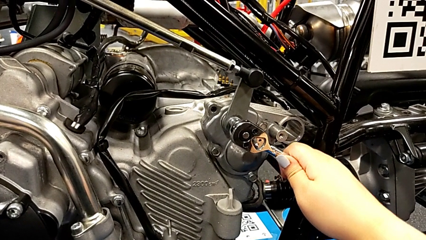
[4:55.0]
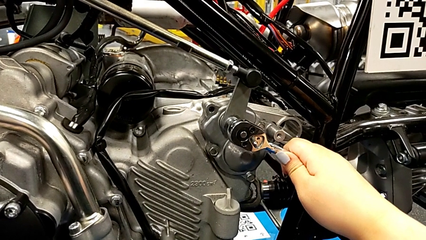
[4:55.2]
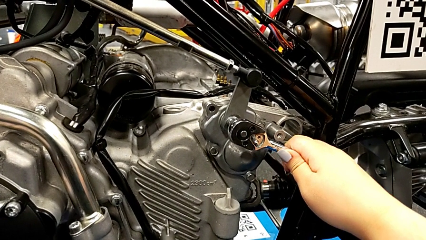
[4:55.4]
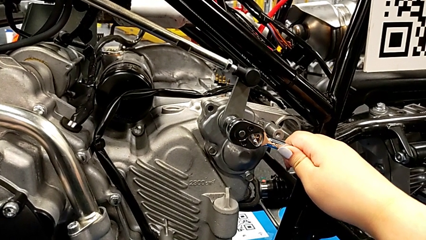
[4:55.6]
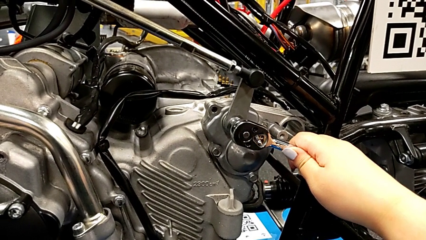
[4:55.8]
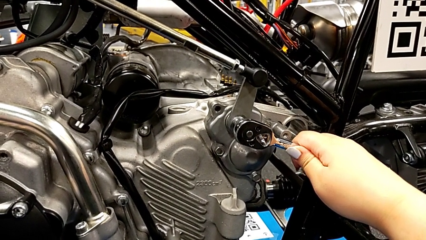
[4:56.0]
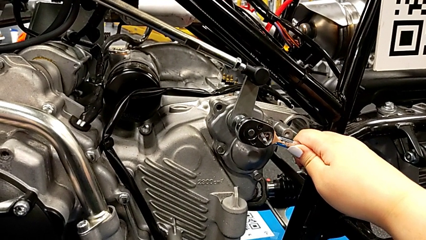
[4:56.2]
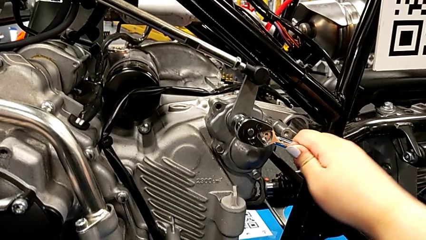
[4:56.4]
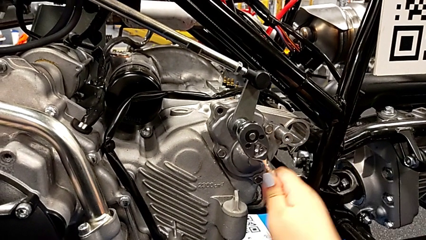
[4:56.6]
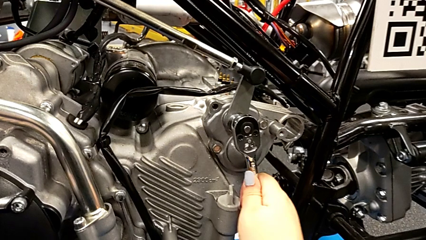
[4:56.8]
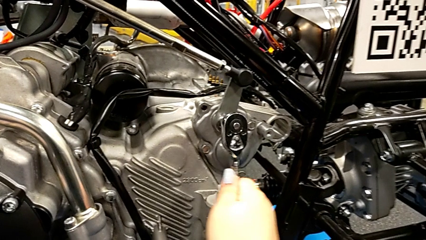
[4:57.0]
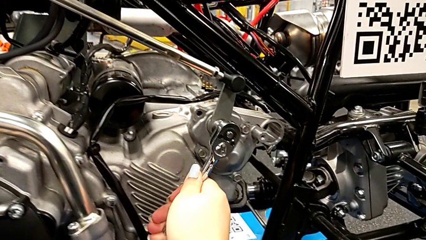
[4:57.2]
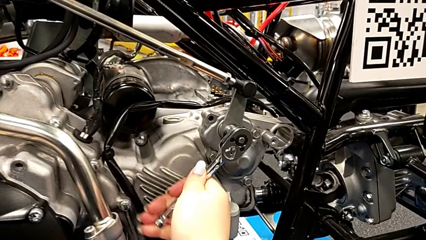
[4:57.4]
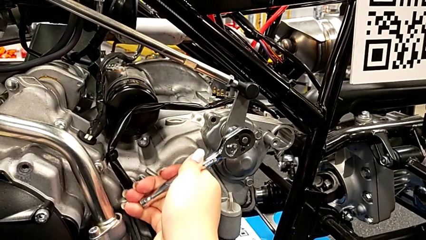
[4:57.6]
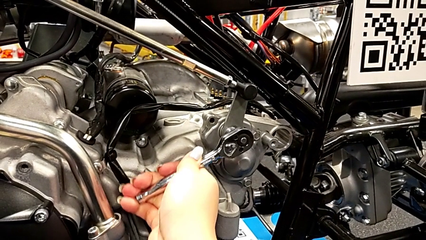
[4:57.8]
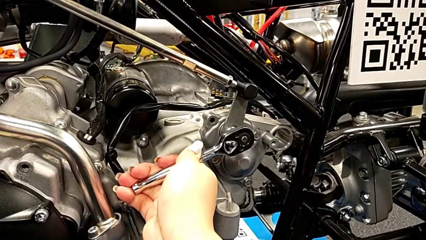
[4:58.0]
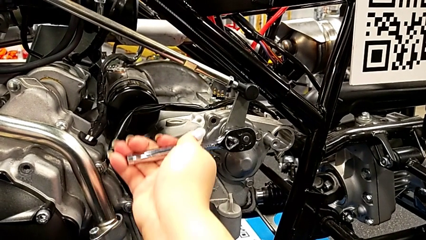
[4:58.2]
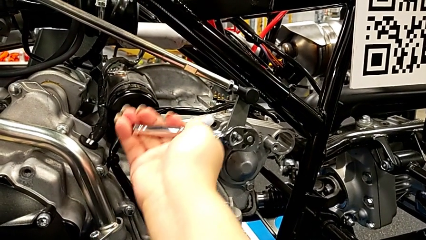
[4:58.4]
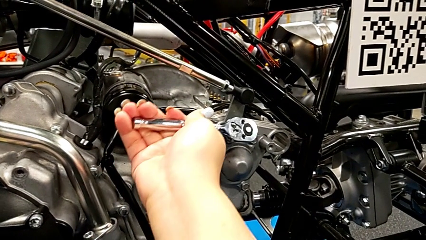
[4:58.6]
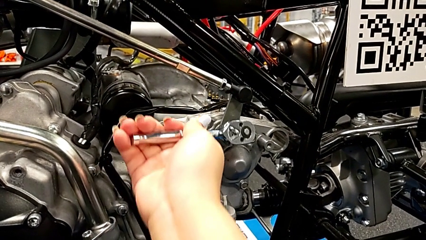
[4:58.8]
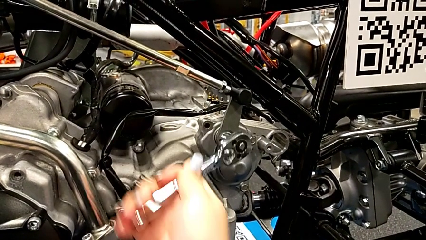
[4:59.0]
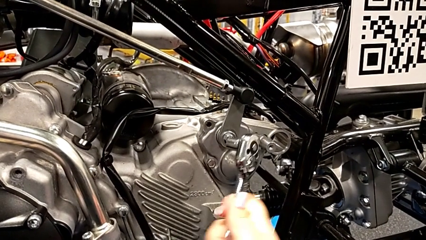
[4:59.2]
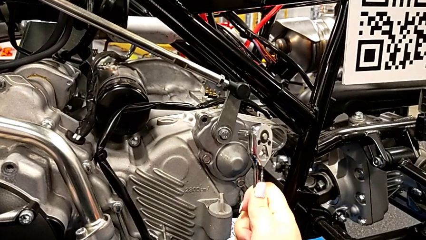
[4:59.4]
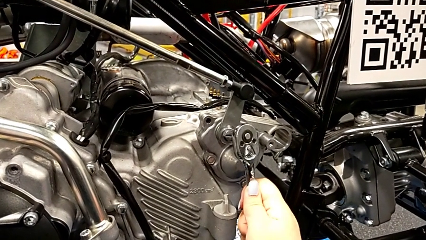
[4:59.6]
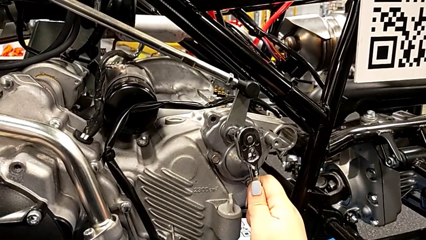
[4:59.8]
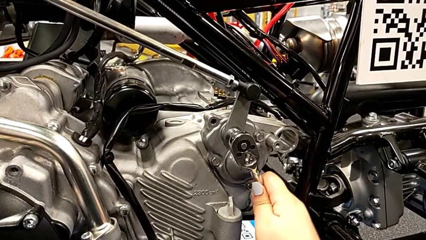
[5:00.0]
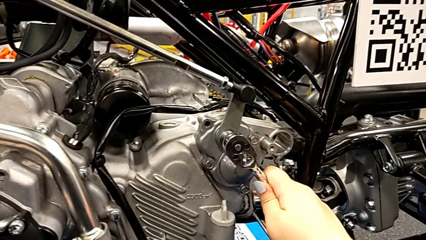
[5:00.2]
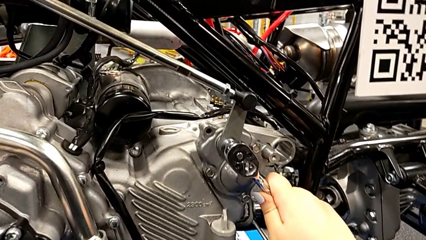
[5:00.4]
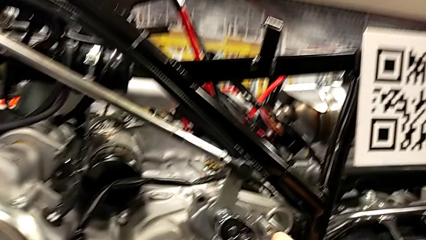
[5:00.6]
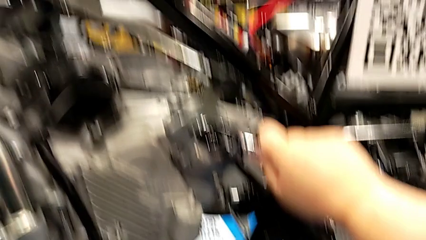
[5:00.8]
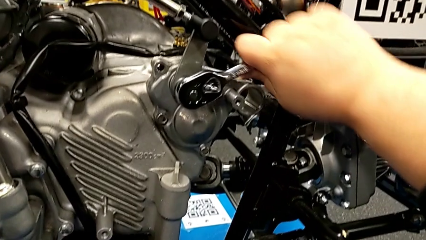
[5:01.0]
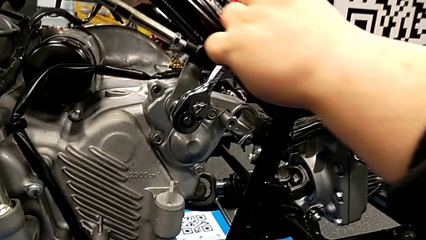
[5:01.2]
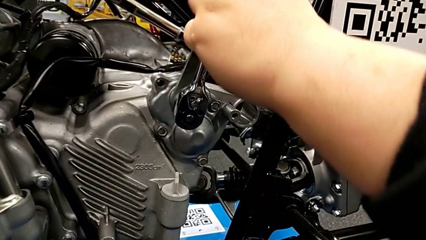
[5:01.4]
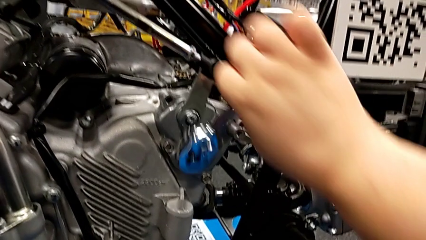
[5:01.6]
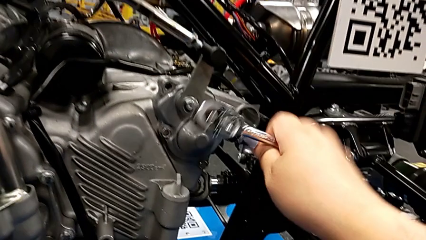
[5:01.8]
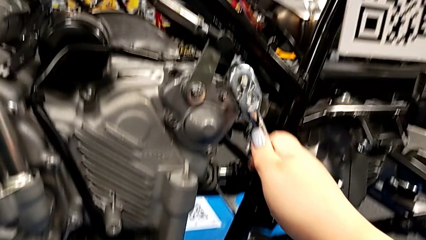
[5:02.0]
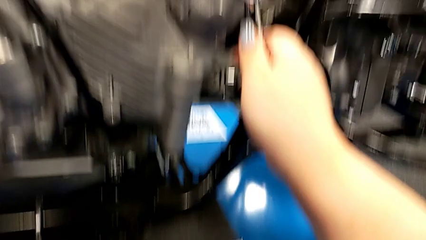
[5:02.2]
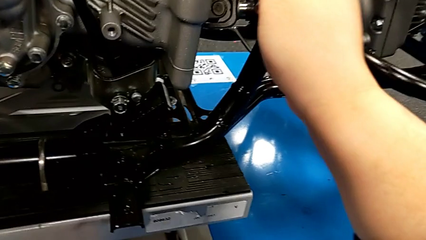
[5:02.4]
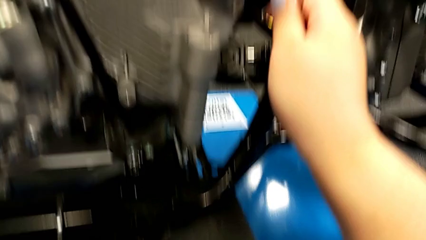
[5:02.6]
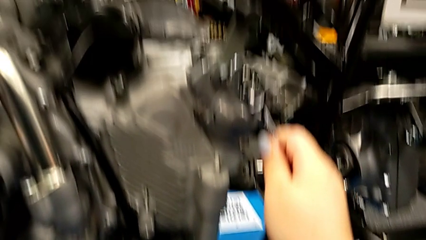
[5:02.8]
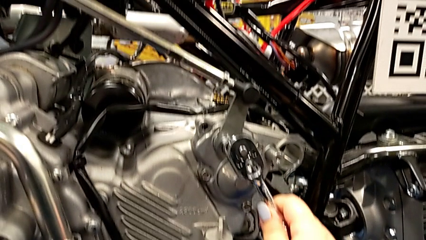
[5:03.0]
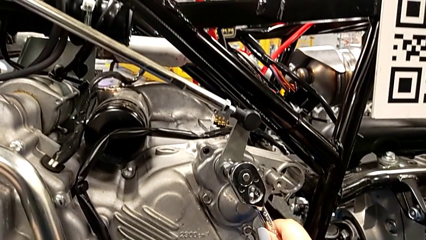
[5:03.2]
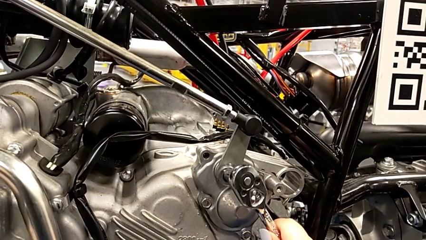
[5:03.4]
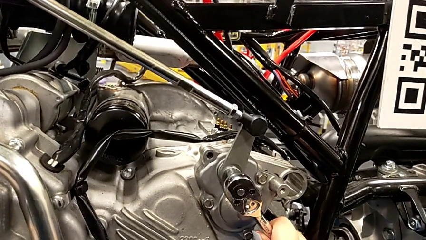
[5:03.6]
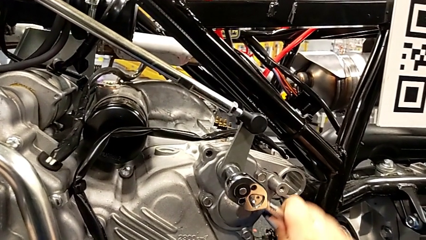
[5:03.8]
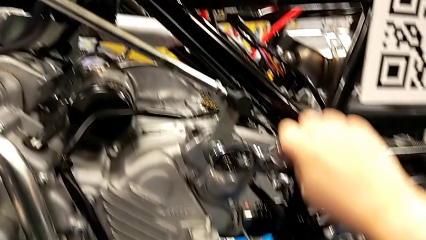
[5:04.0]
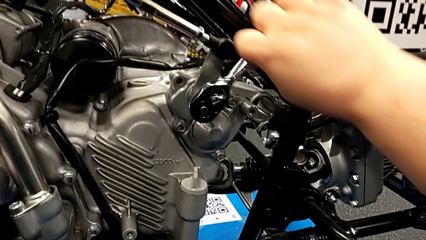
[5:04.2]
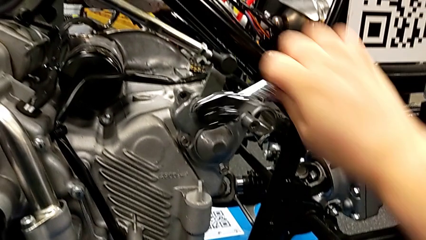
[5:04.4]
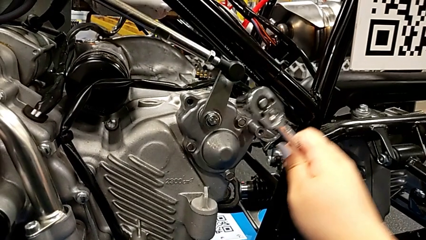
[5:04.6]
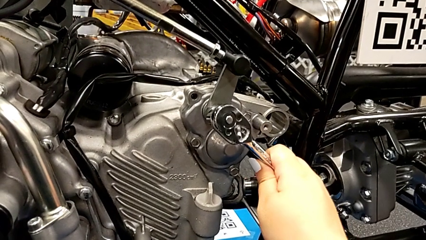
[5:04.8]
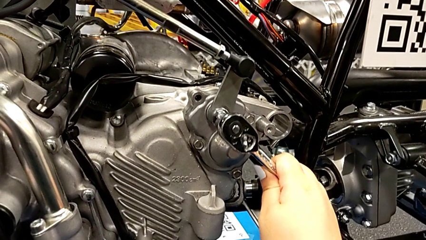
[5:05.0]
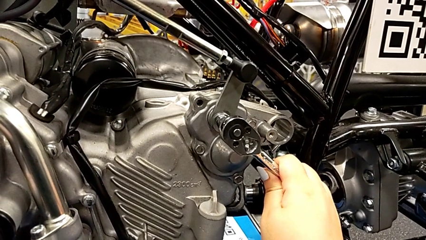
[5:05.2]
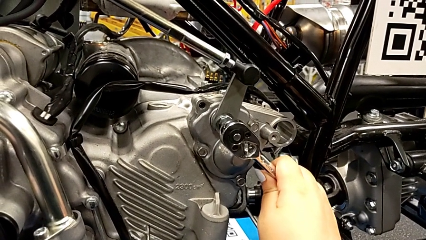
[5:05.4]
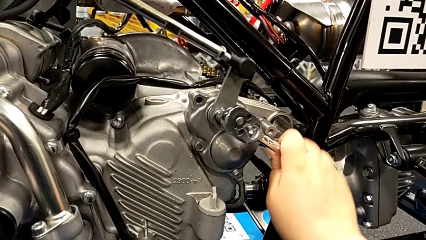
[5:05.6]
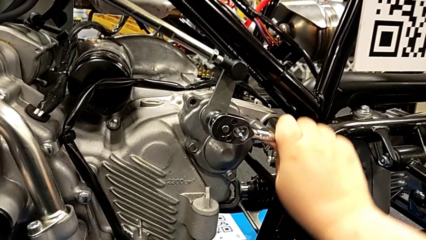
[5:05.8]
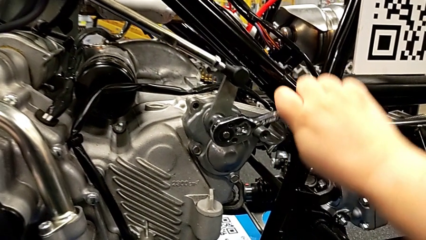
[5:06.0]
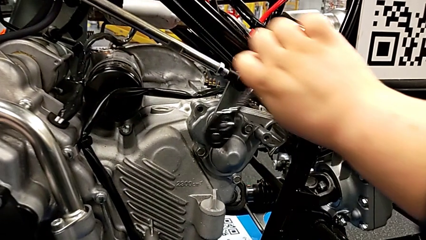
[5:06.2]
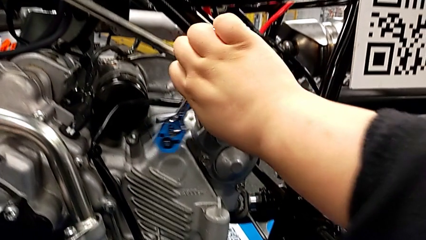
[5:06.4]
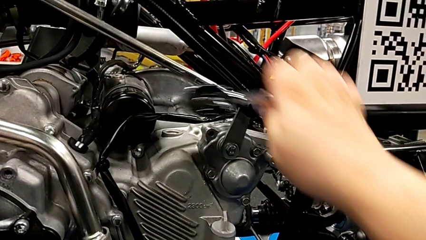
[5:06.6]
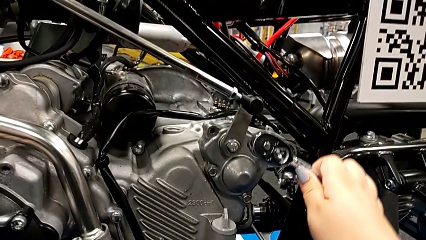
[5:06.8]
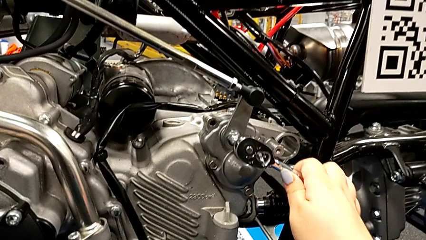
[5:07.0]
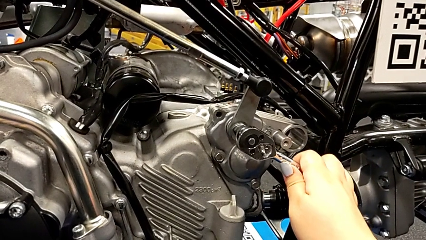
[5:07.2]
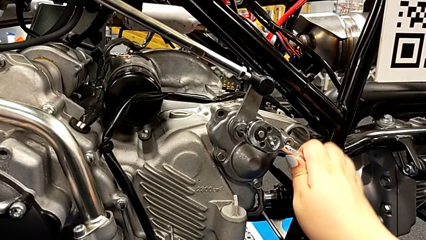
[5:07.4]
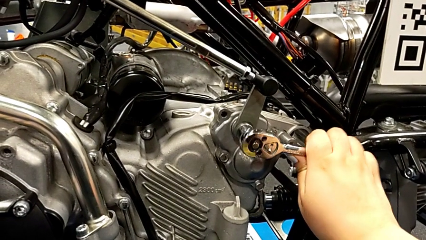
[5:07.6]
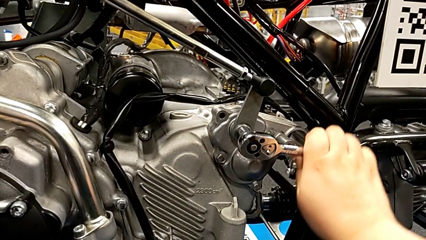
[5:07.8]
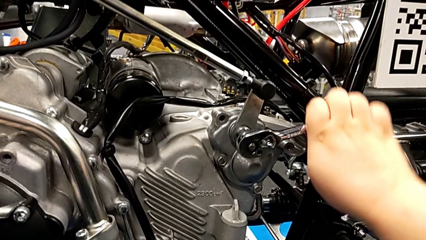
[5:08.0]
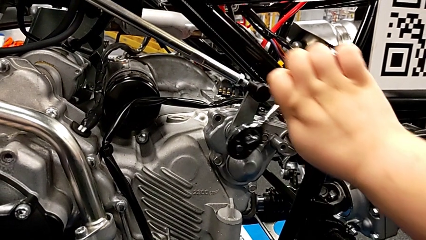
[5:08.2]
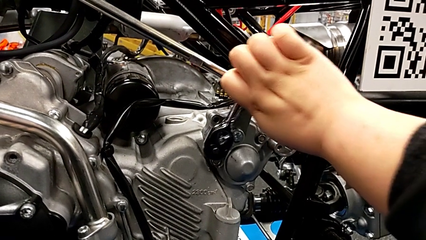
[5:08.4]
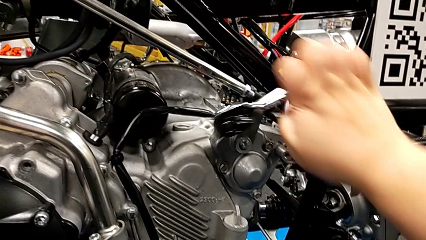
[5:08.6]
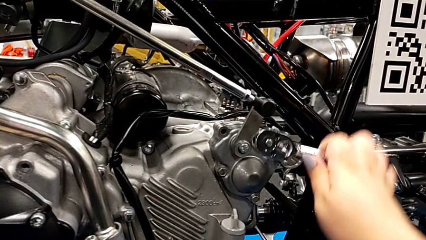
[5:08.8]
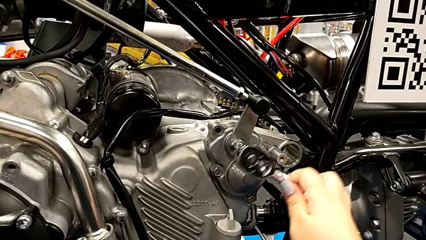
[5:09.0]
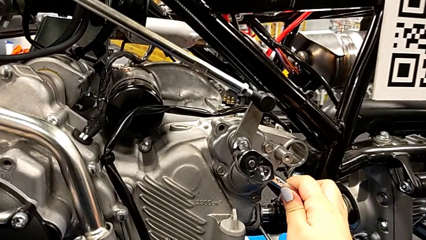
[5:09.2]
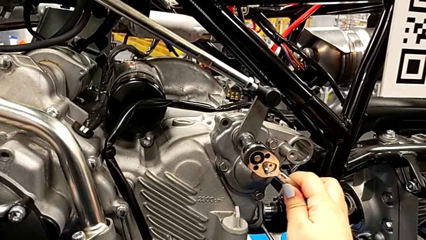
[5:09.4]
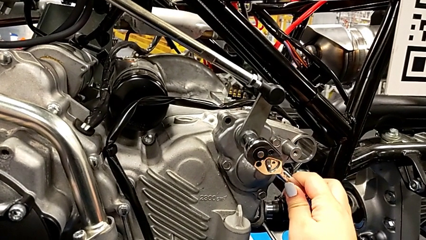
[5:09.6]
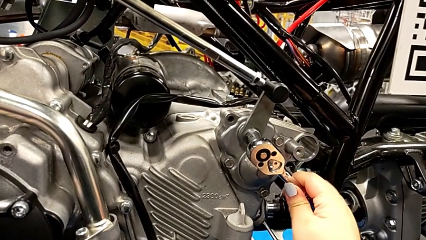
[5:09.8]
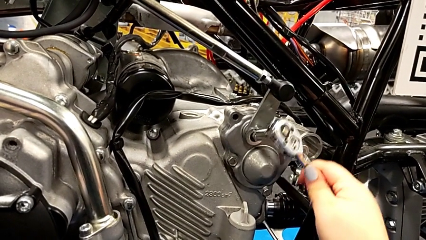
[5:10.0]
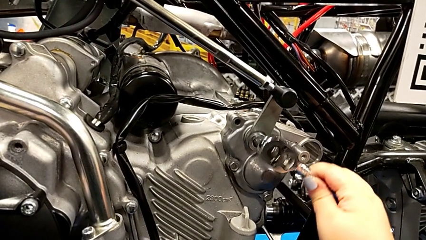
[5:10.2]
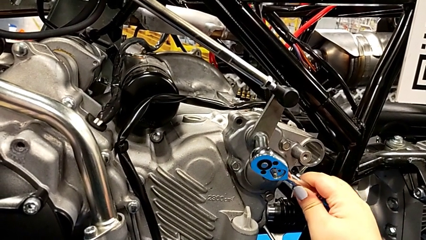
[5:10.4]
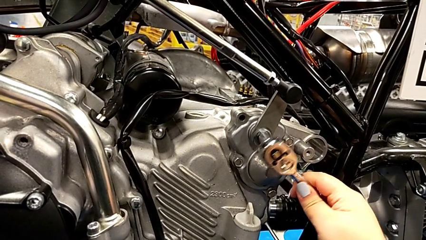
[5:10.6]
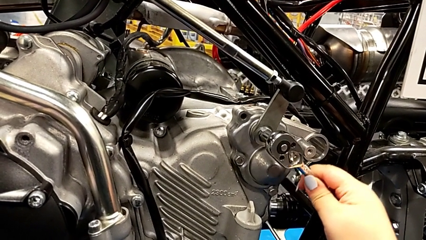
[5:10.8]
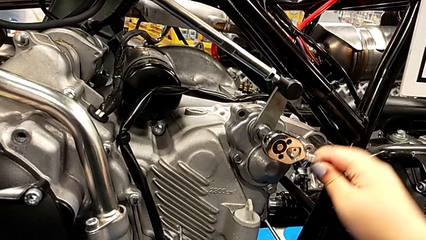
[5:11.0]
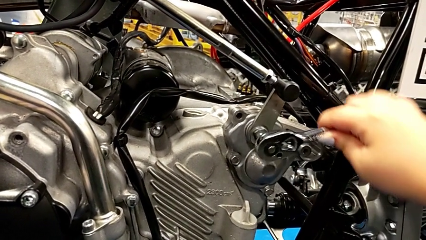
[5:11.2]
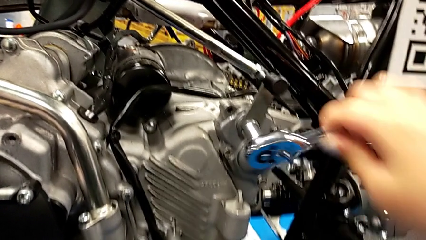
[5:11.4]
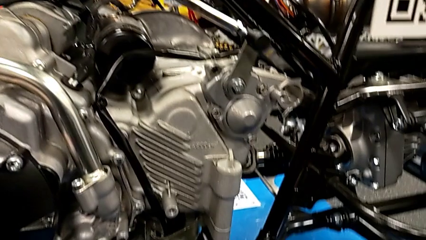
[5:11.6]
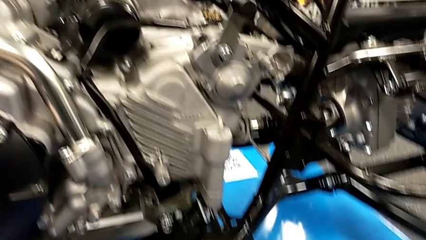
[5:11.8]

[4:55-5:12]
The camera wearer is detaching the screw using the ratchet. They keep wrongly screwing the bolt, unscrew it and withdraw the ratchet.
